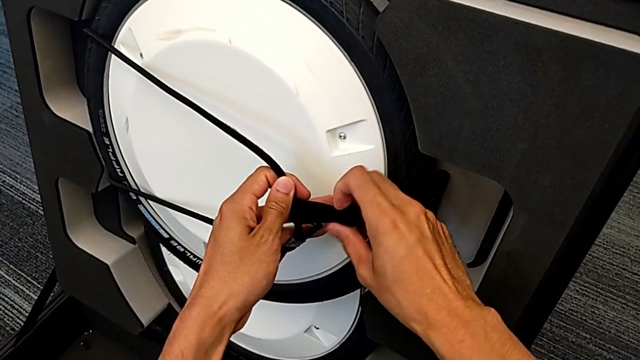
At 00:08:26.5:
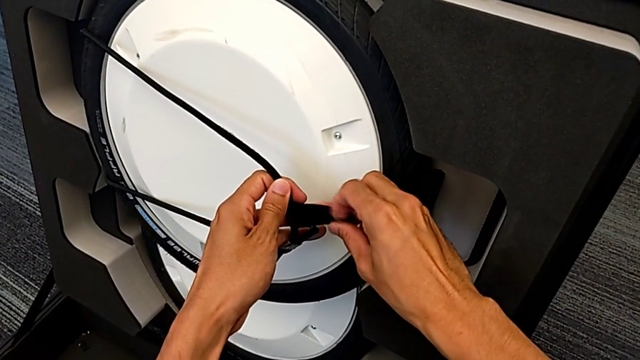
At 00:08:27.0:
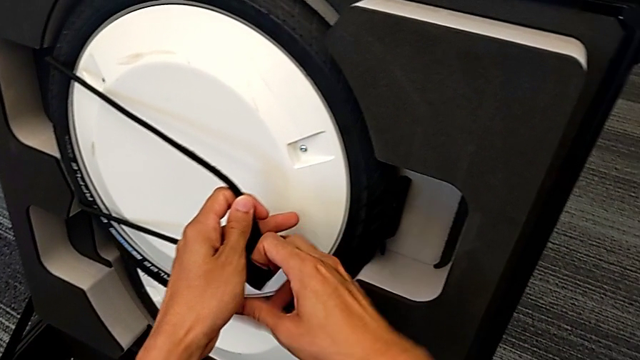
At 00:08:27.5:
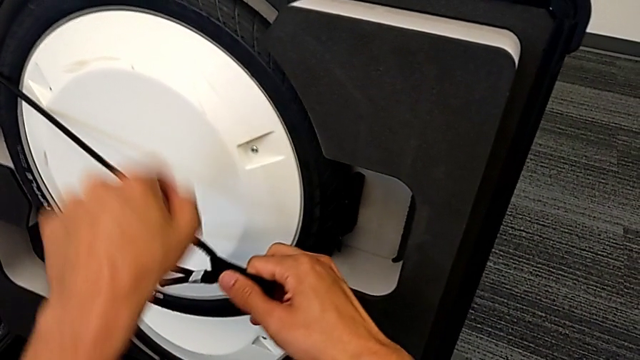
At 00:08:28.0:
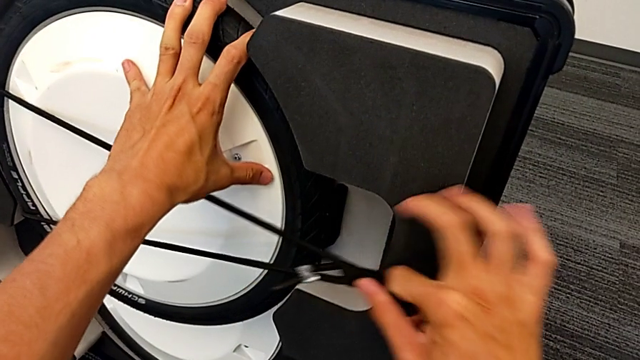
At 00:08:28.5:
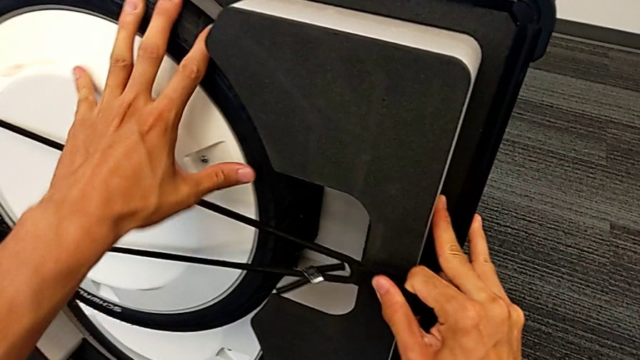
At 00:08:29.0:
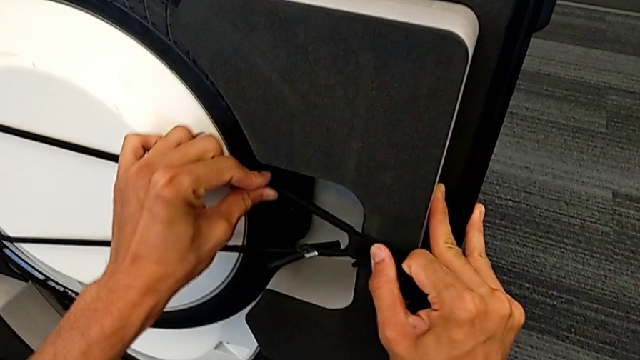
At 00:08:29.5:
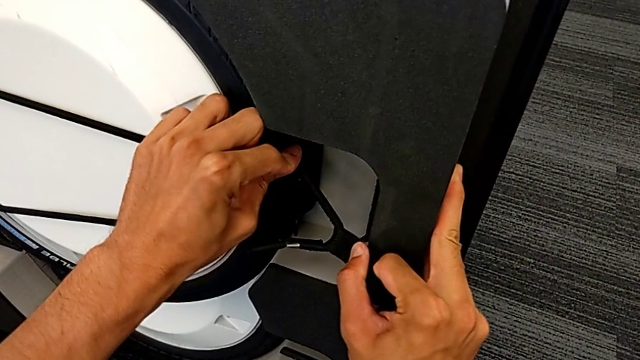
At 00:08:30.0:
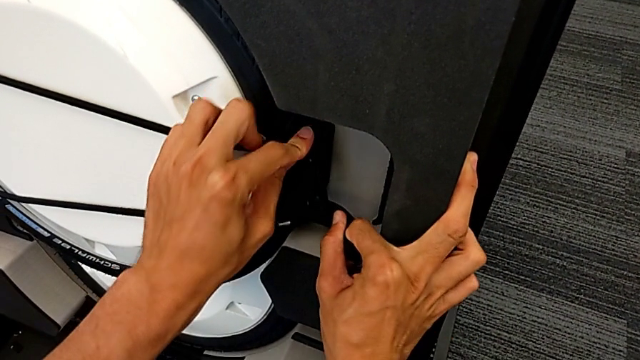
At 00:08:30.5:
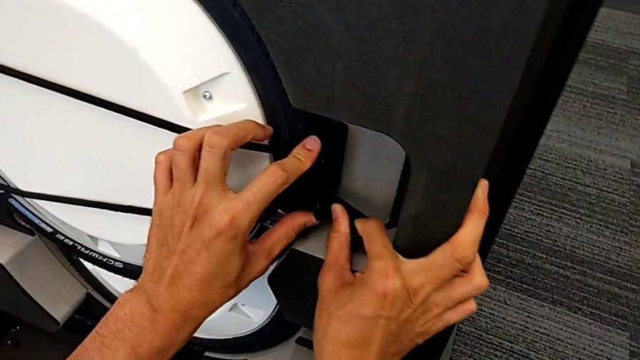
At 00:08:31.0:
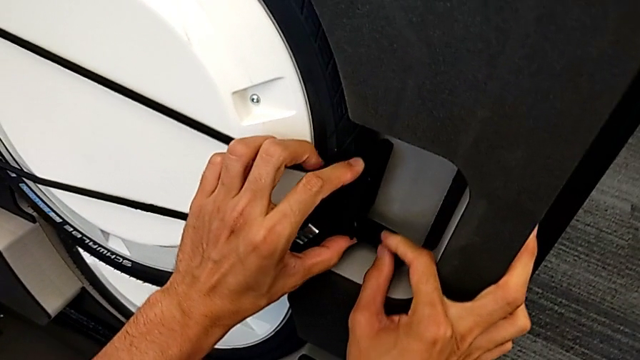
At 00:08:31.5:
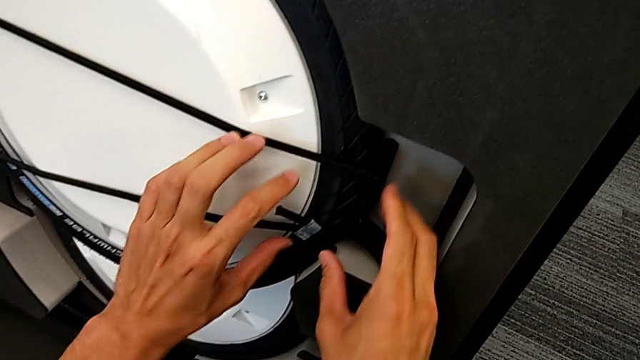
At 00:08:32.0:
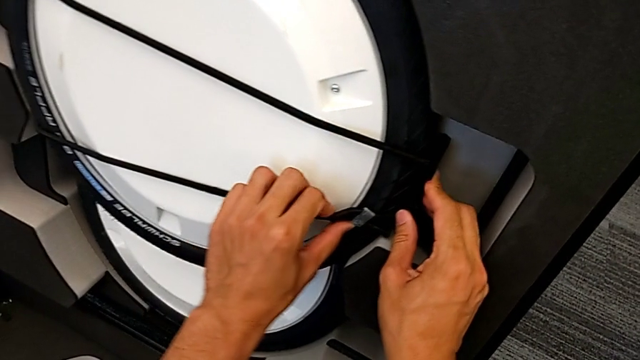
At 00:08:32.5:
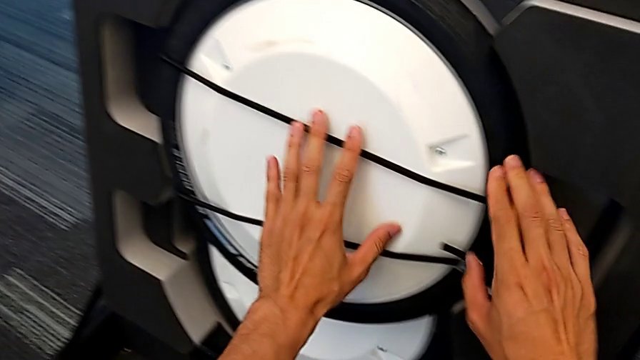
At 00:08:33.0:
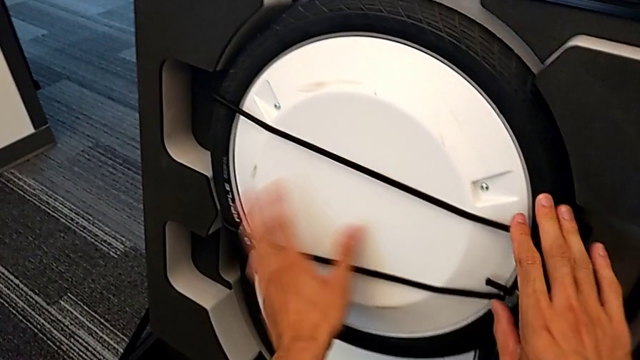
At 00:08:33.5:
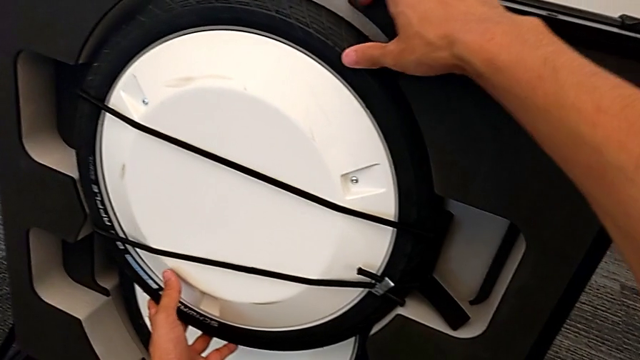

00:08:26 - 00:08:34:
The camera wearer is putting the second wheel in the box. They keep locking the front wheel lock.

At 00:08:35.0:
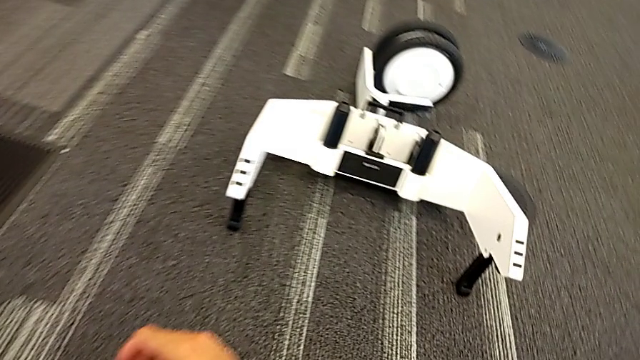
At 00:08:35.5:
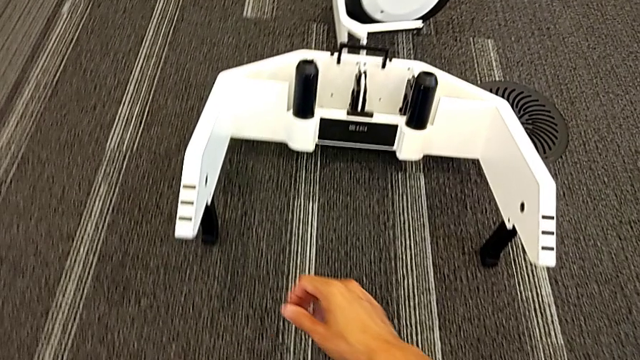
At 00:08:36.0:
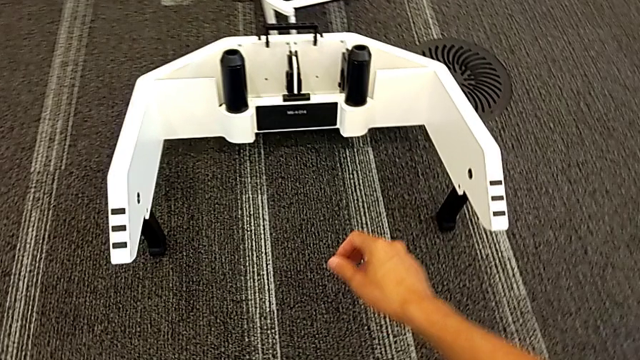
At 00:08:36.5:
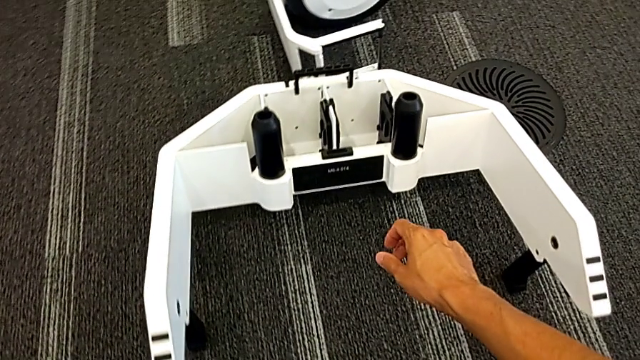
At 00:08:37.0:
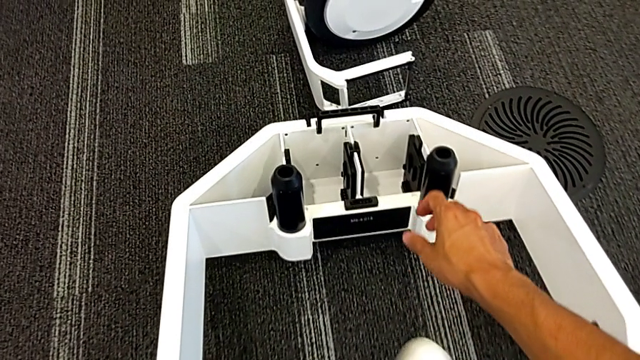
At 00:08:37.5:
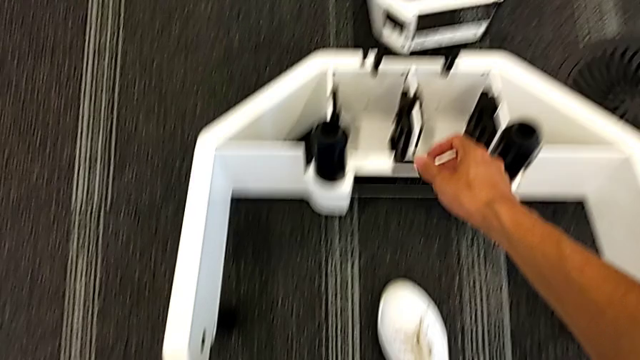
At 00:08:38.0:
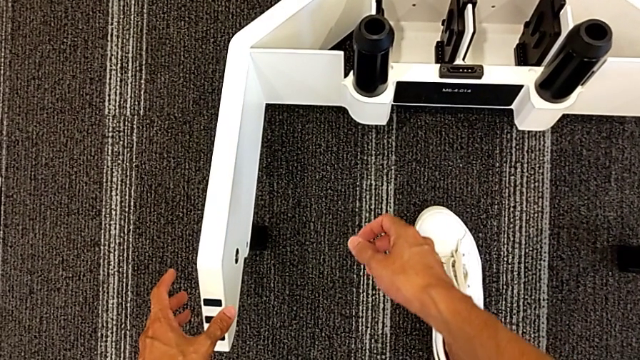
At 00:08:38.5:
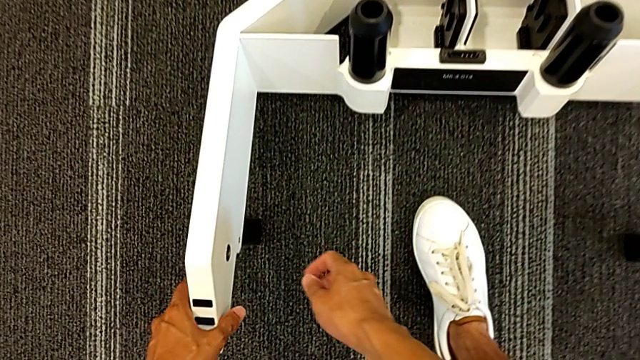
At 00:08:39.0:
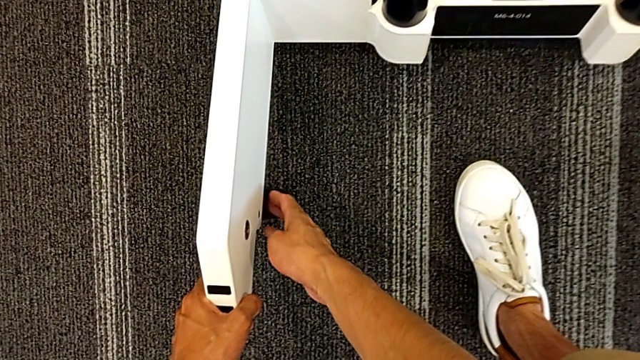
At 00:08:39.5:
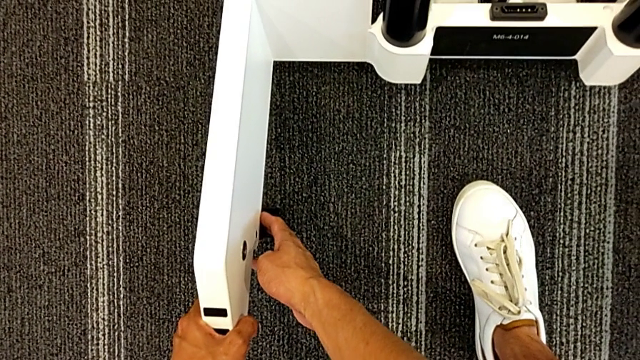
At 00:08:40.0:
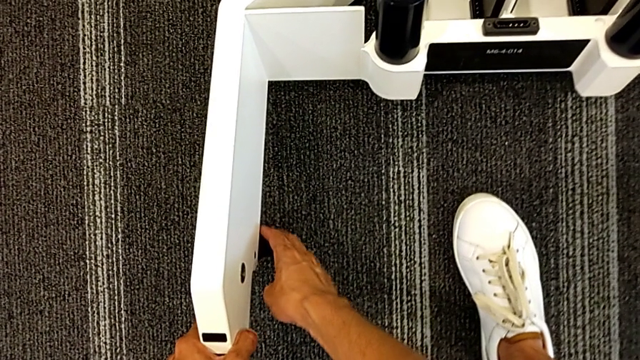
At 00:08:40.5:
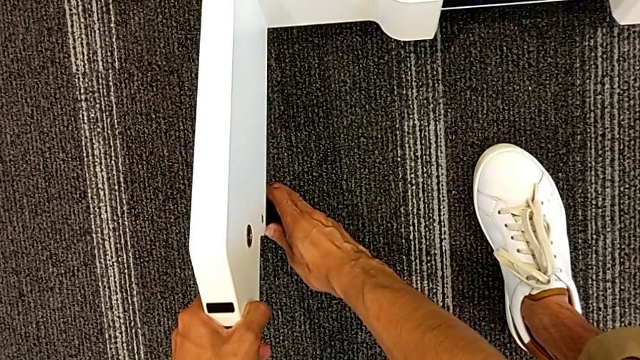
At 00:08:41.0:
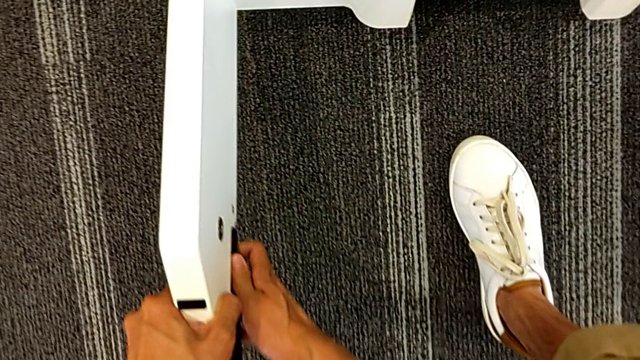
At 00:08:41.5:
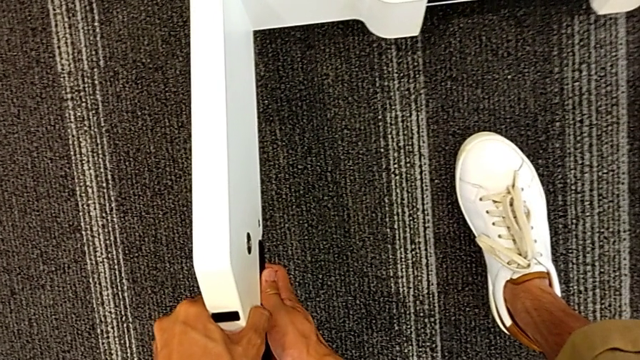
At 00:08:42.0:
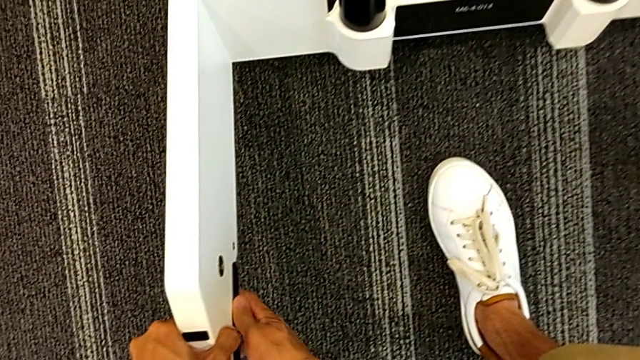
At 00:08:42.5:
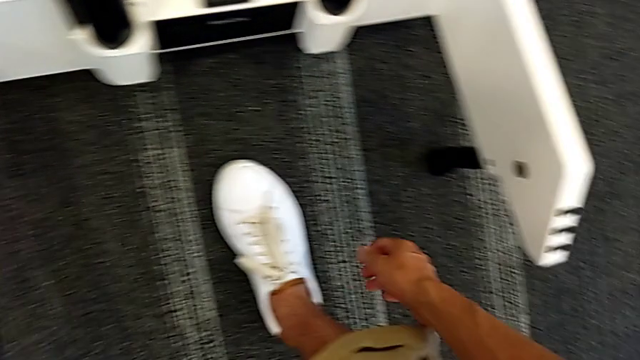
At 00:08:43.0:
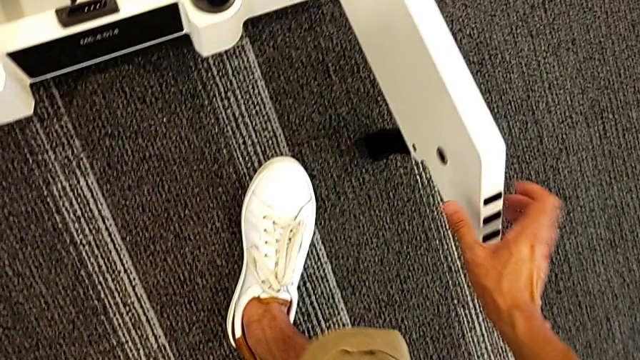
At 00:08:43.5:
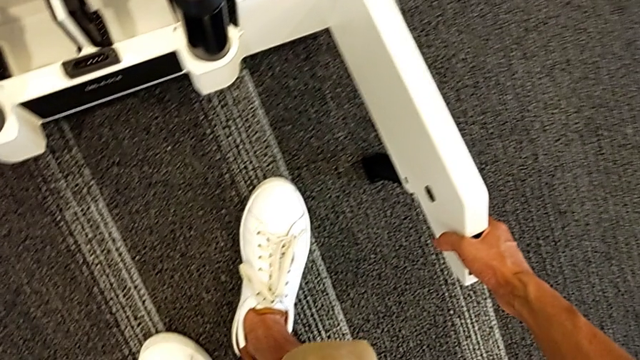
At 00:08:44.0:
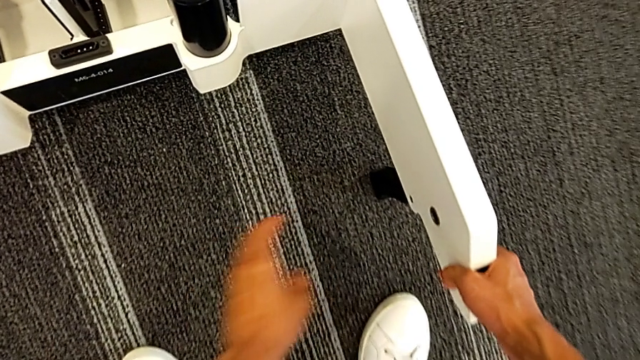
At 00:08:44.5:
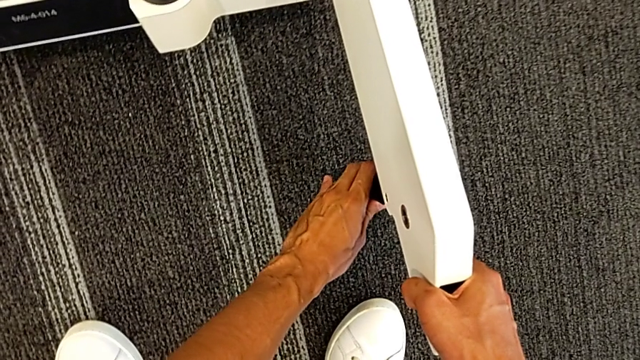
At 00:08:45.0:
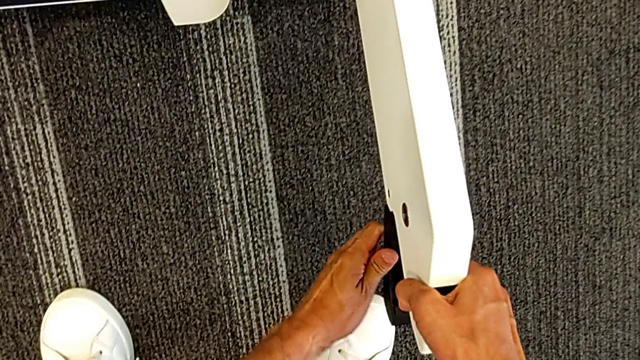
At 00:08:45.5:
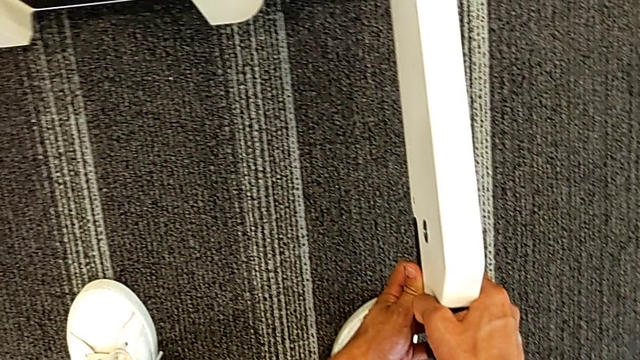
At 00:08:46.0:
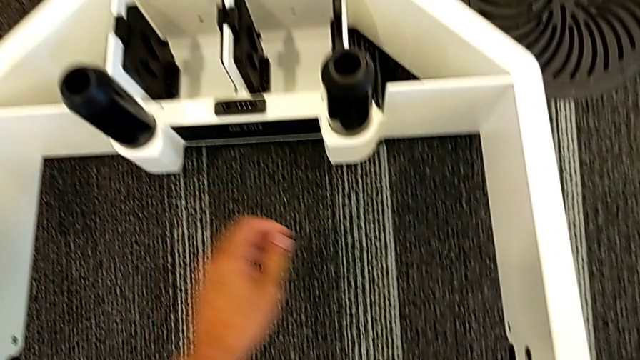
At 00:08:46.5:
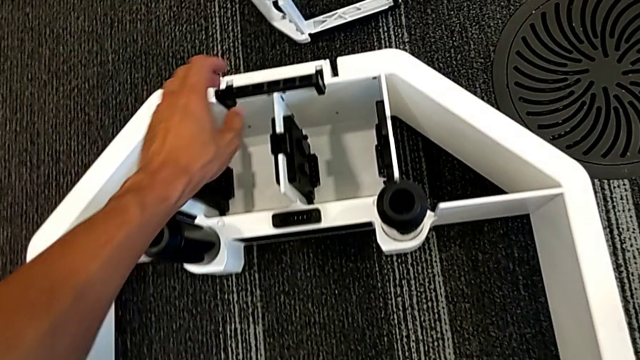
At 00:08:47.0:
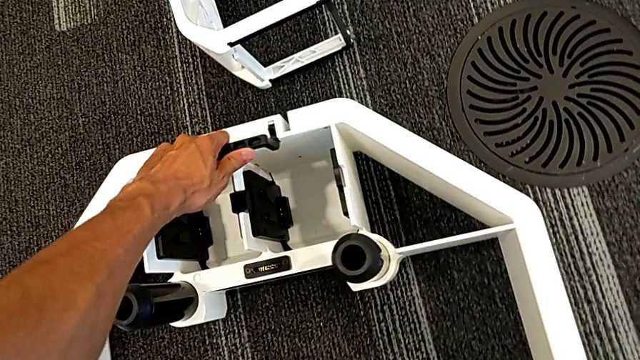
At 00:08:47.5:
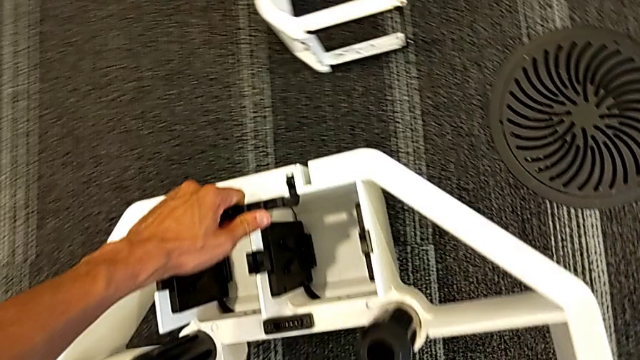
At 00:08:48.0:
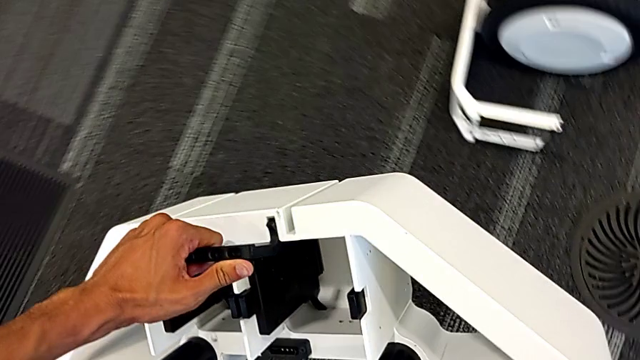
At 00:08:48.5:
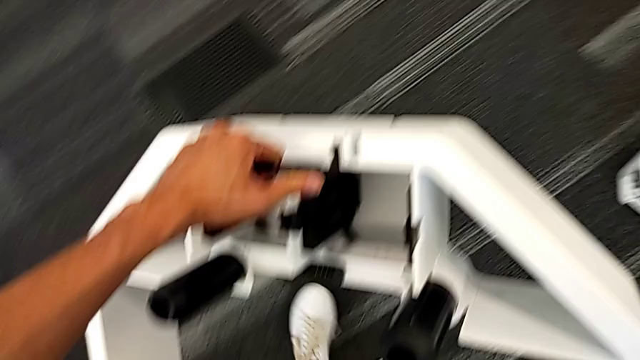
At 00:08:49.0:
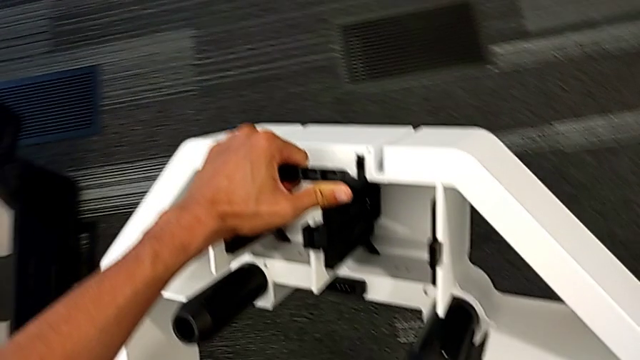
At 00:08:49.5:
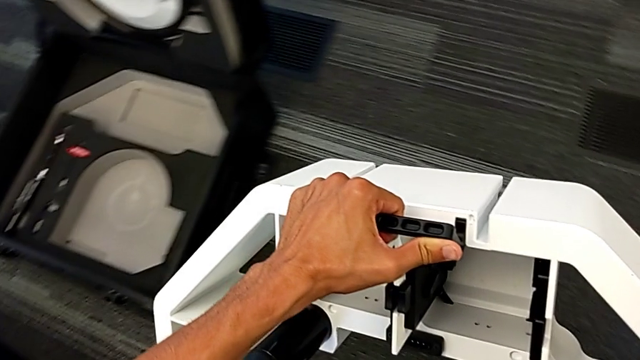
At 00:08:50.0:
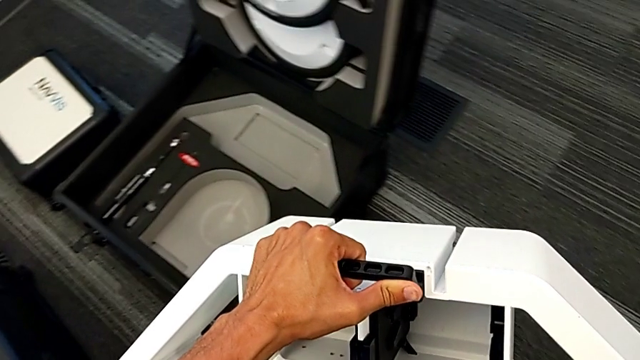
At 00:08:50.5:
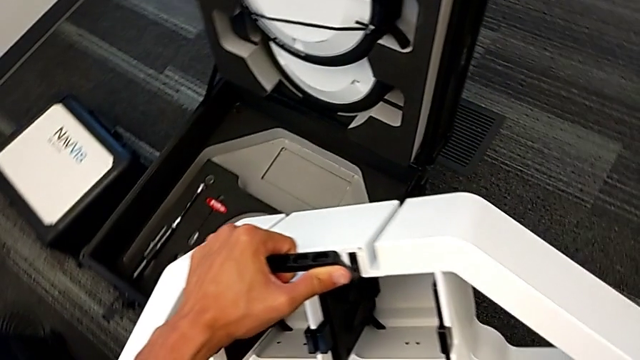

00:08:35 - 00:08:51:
The camera wearer is putting the base into the box. They close the left front wheel lock, close the right front wheel lock, grab the wheel and lift it.
